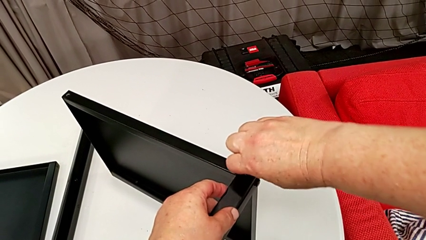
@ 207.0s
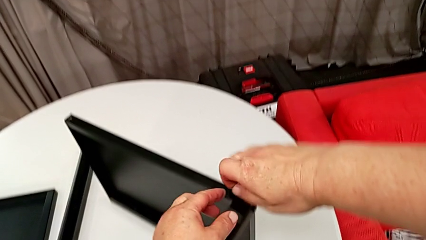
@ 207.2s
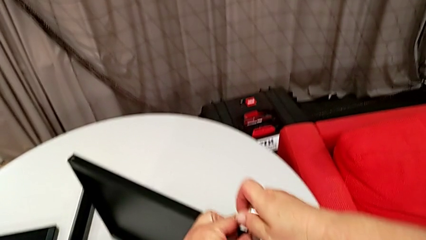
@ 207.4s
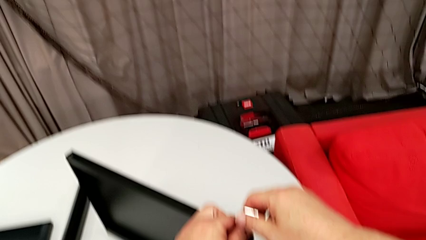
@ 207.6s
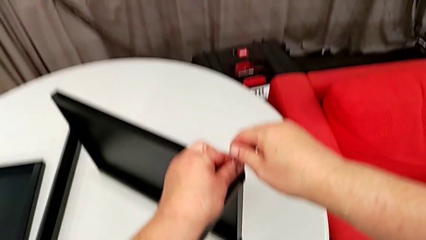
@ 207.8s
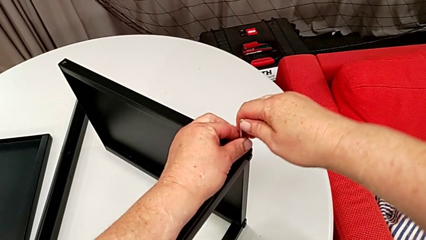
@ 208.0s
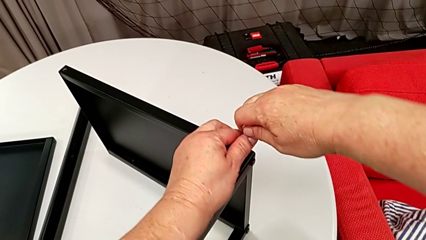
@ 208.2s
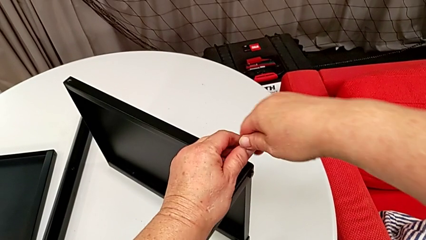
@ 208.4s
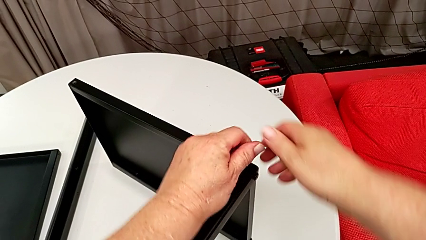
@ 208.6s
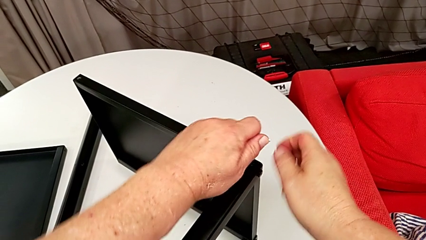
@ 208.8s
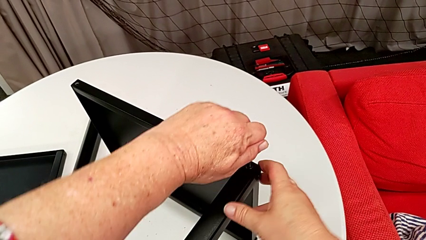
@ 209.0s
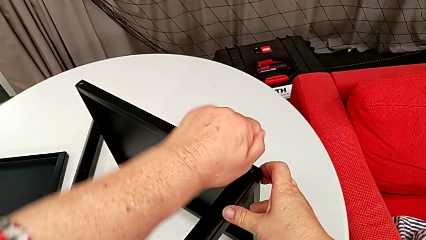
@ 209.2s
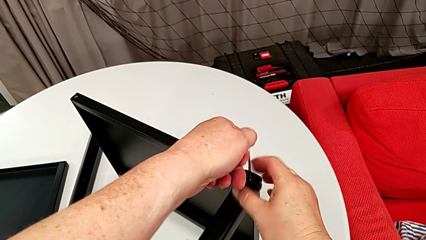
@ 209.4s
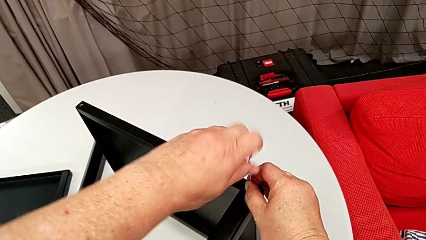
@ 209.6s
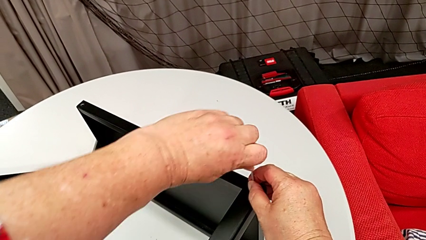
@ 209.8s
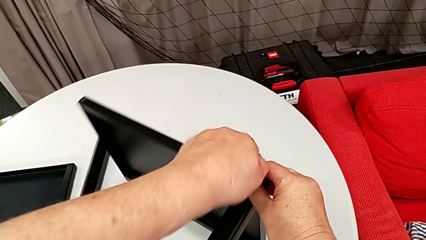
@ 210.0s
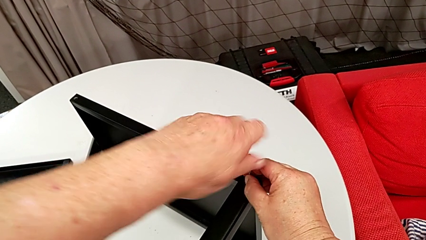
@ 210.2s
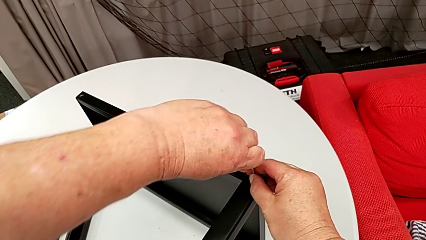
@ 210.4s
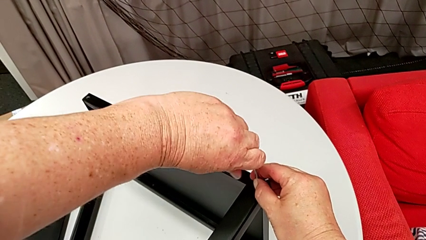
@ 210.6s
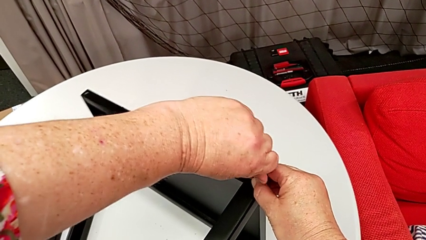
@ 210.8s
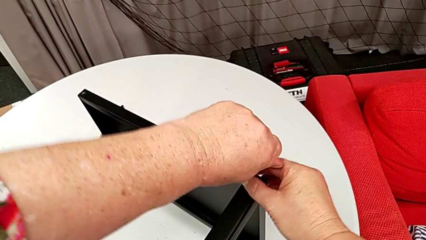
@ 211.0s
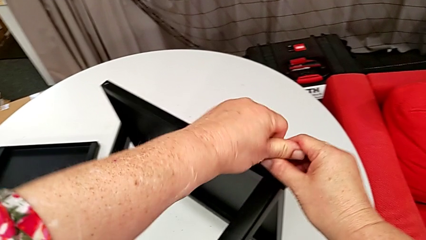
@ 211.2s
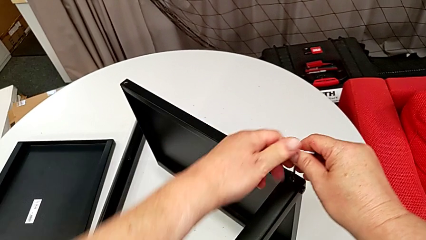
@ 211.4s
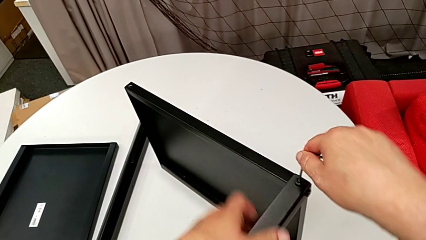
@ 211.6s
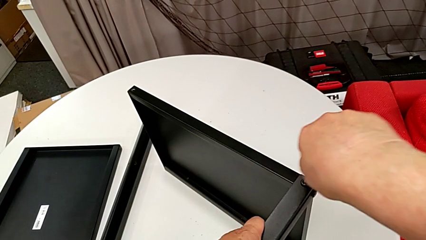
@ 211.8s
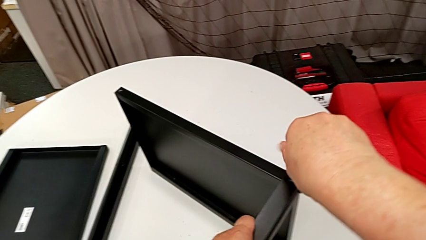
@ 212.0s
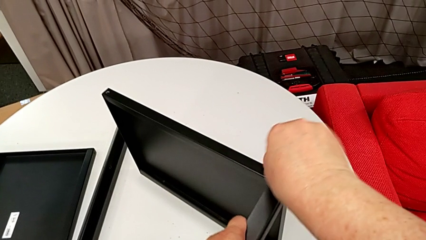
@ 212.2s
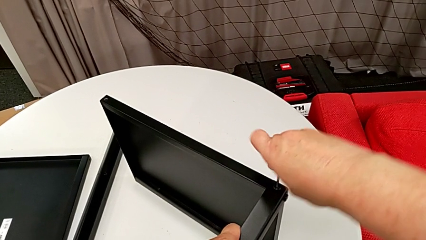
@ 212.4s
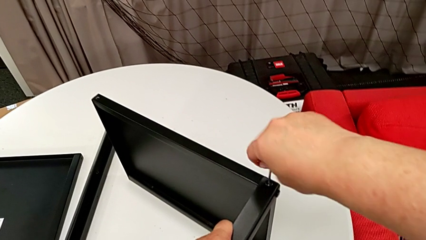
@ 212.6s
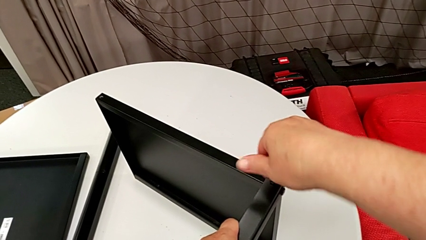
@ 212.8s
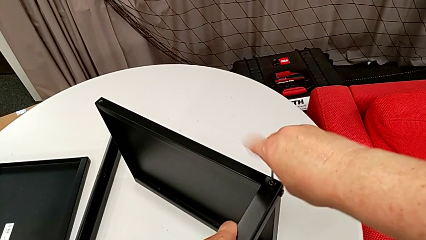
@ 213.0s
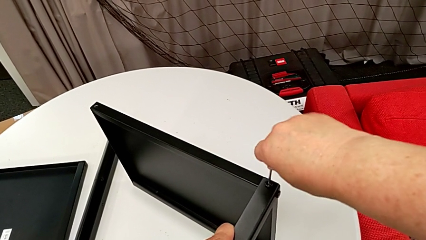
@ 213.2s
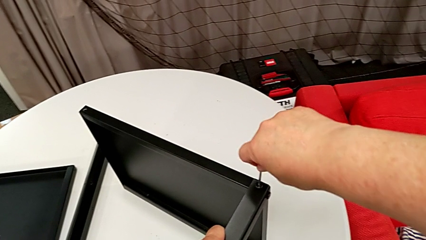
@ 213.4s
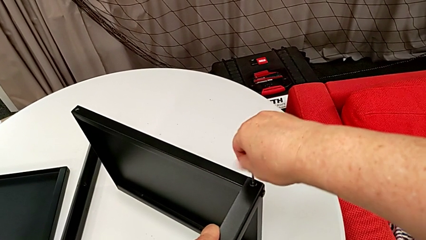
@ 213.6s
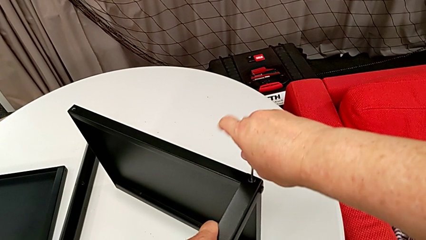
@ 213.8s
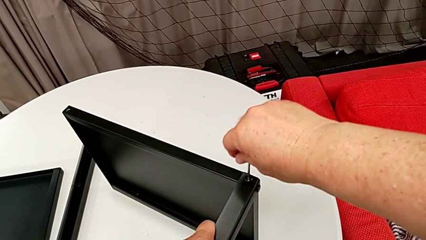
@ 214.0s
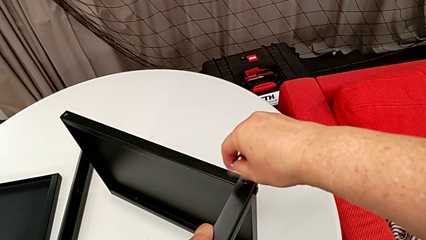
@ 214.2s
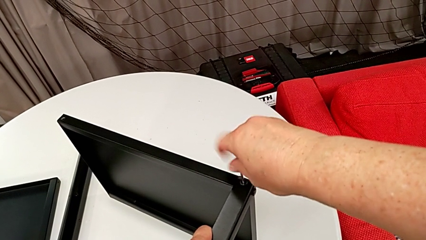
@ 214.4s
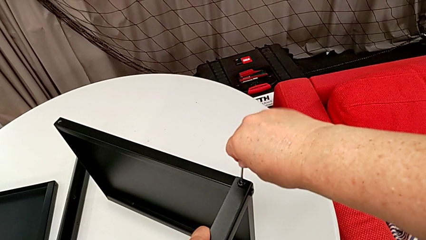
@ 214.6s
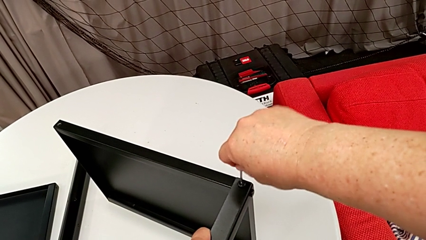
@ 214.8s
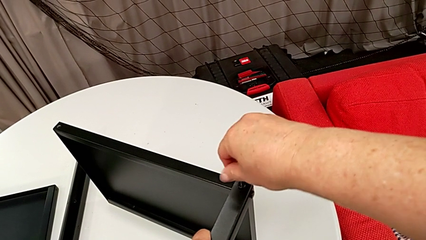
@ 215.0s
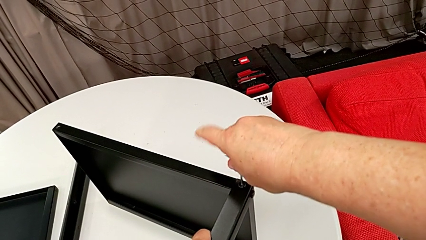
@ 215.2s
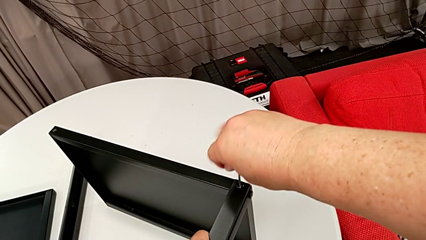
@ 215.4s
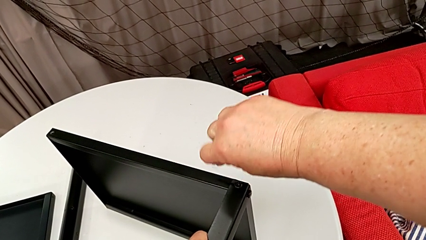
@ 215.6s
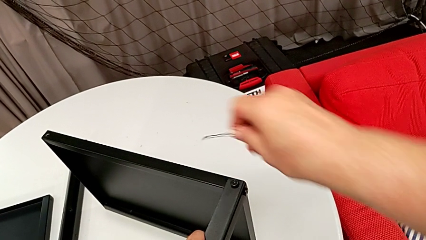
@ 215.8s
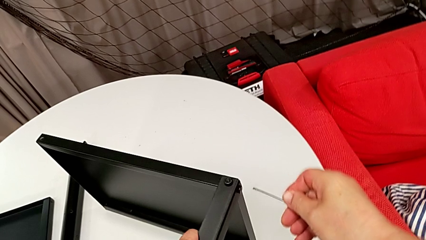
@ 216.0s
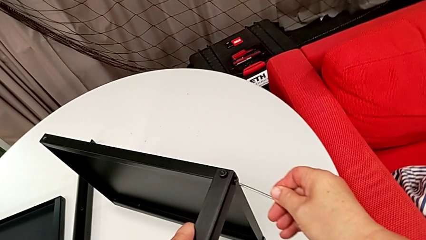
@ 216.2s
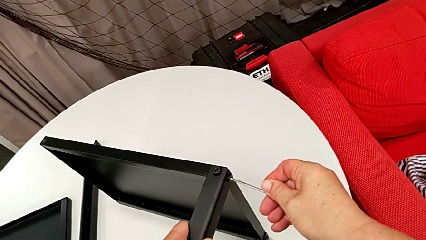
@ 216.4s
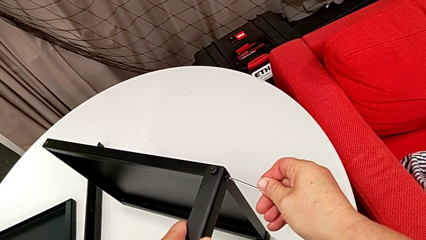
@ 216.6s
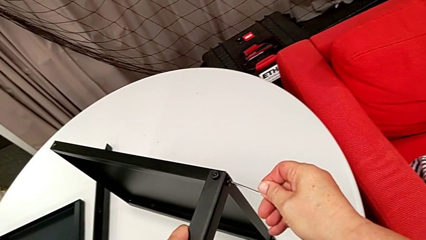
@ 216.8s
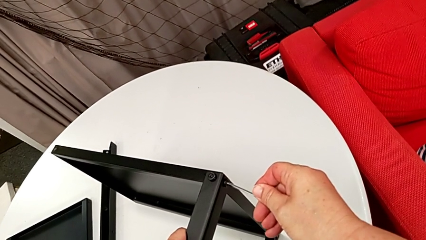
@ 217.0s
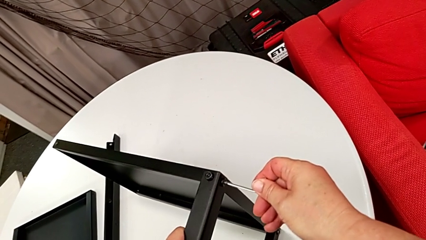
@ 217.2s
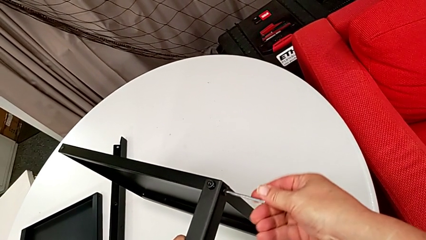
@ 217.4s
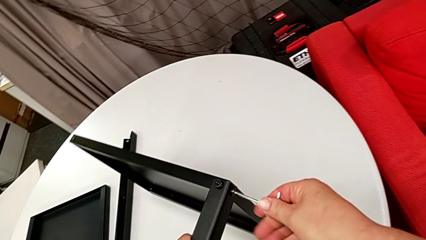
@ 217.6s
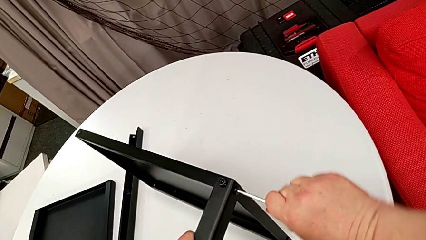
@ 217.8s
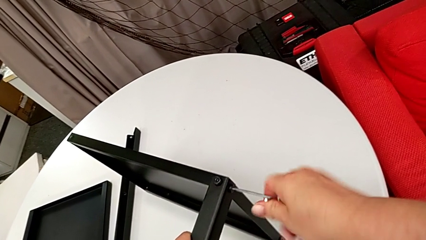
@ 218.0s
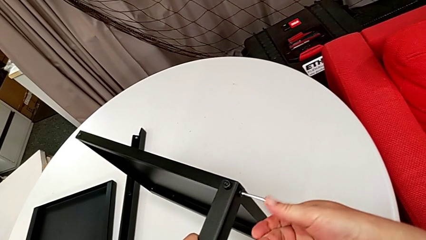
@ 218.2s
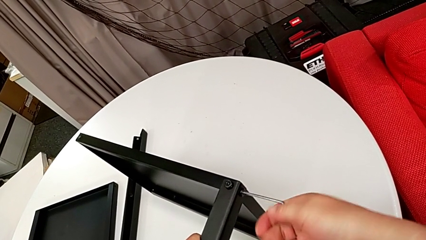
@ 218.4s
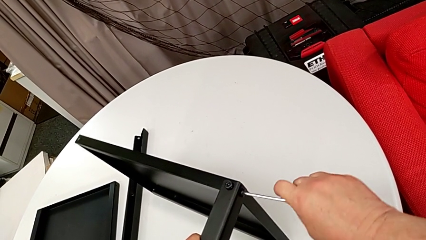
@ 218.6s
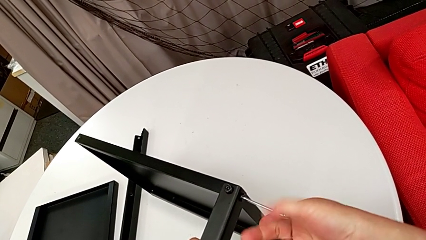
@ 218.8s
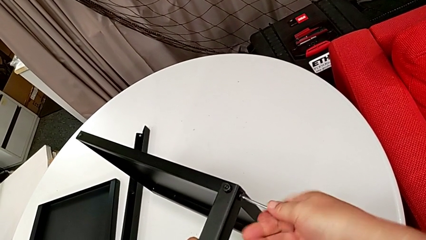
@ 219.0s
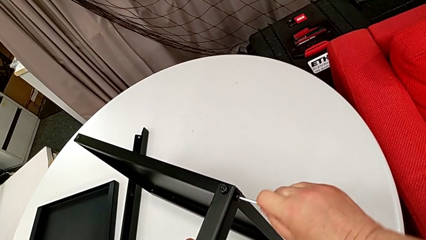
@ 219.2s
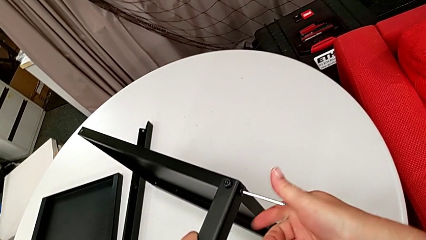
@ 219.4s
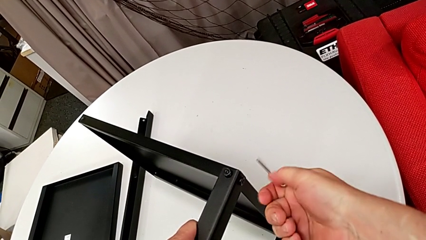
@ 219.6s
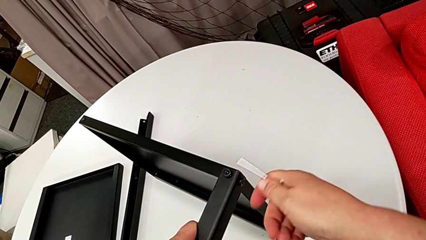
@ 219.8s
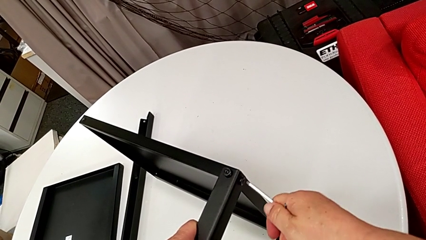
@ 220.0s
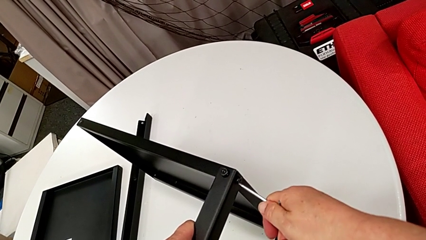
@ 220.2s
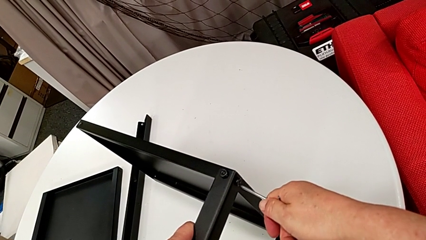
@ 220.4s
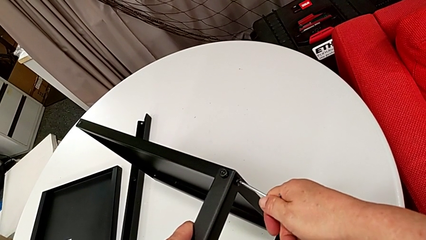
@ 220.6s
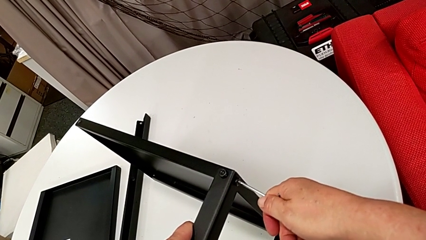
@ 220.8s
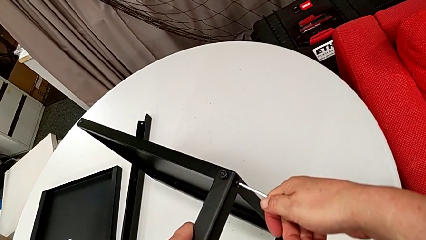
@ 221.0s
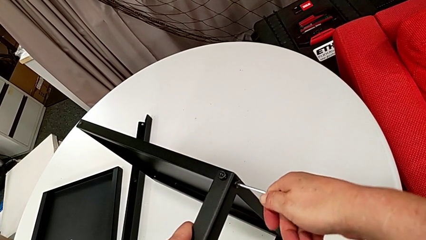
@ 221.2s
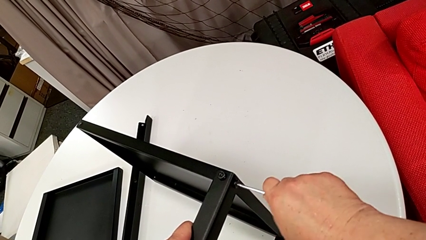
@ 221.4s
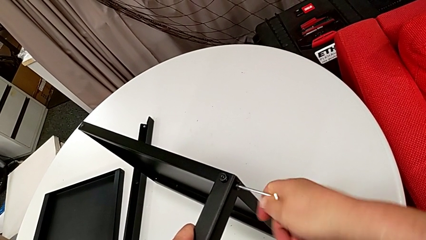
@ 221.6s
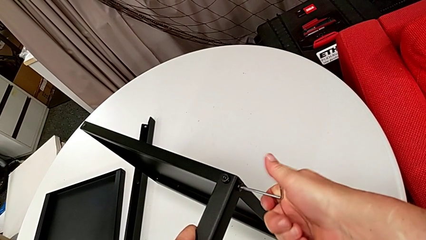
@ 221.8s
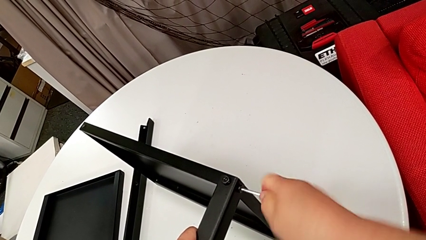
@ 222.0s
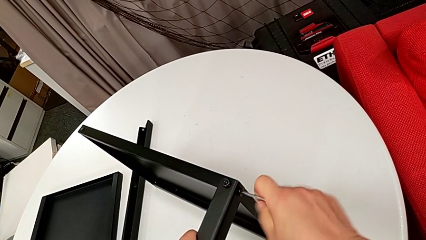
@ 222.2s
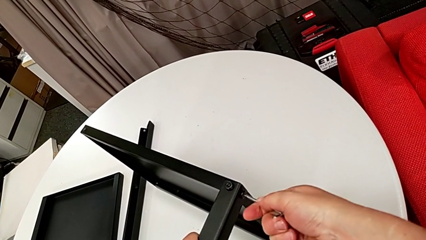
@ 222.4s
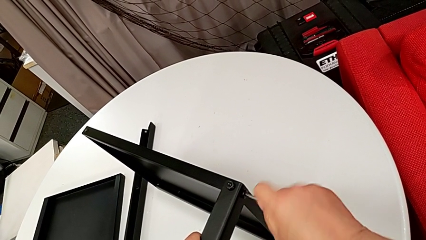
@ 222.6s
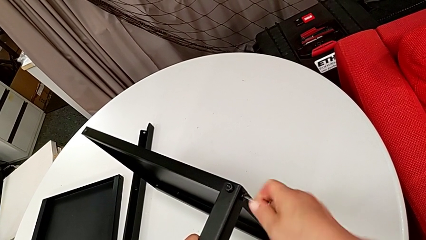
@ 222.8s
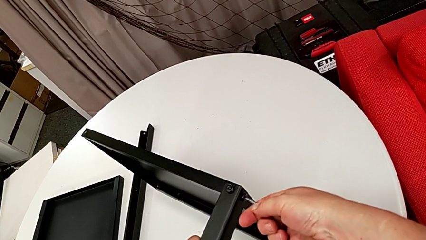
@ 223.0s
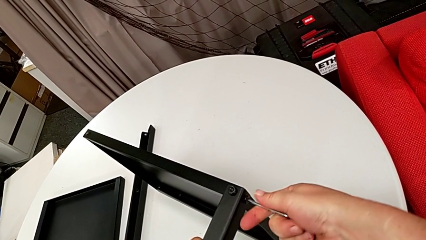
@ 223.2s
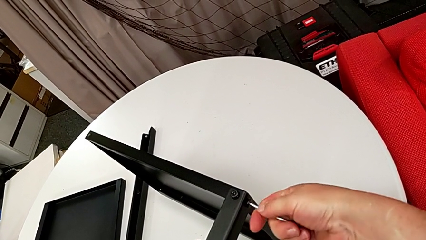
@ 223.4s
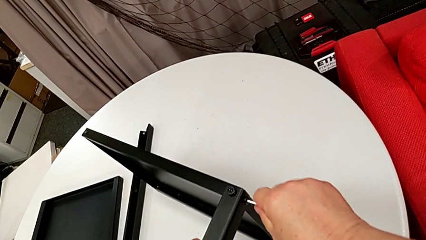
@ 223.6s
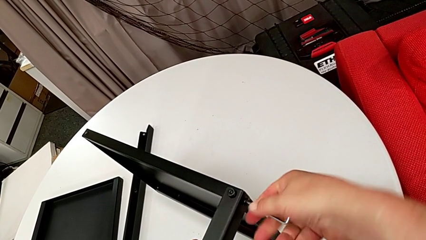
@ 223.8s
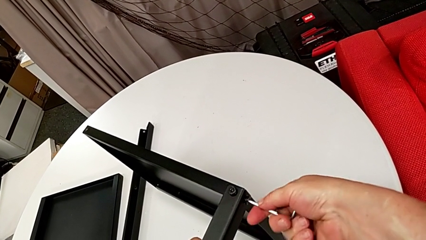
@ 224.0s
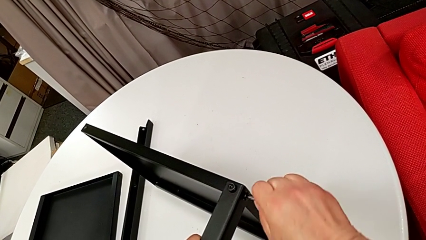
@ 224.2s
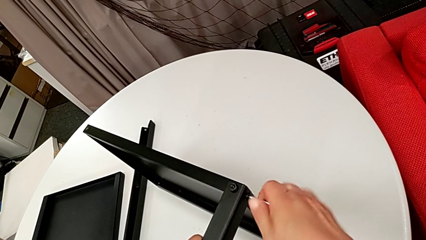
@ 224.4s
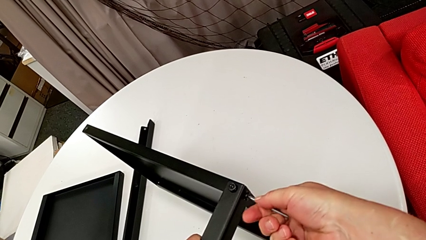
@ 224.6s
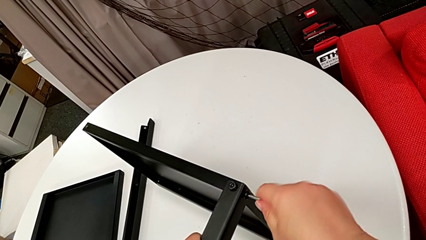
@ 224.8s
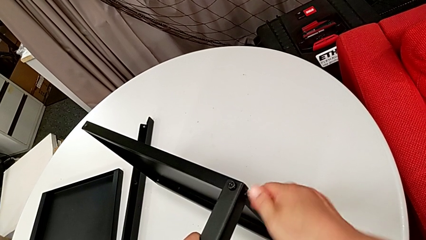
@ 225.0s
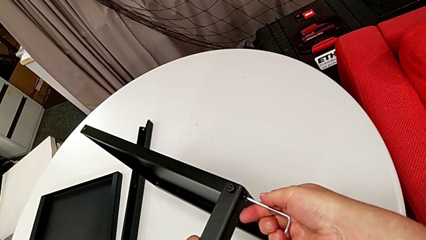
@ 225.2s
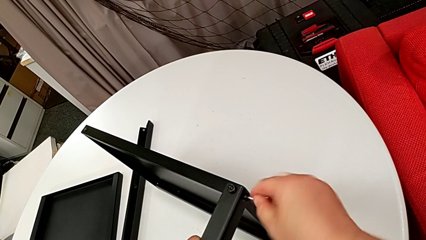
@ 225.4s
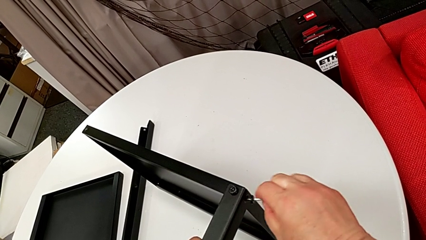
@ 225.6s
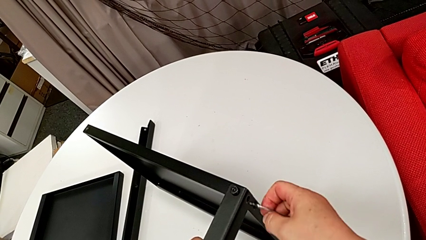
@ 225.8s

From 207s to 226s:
The camera wearer is disassembling the third leg of the table. They unscrew the hex socket head, withdraw the Allen wrench, insert it and unscrew the hex socket head.
